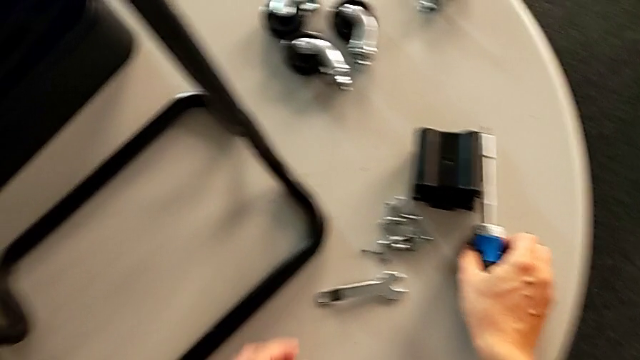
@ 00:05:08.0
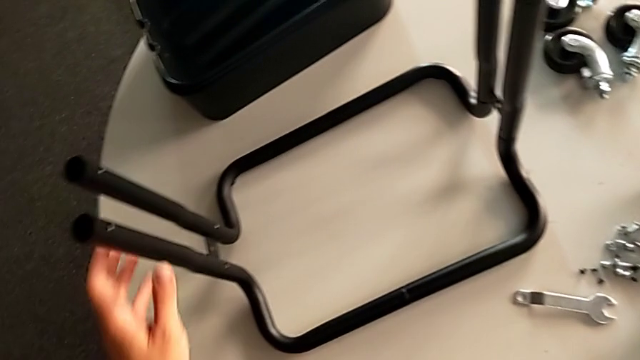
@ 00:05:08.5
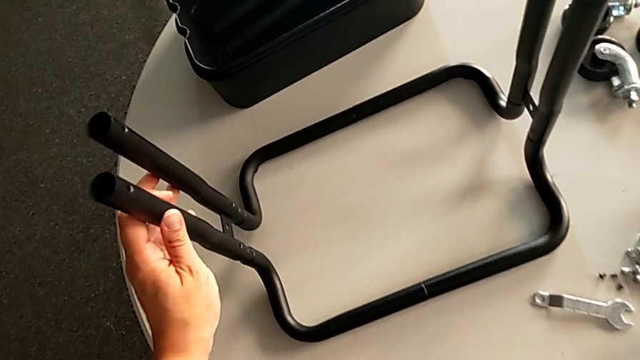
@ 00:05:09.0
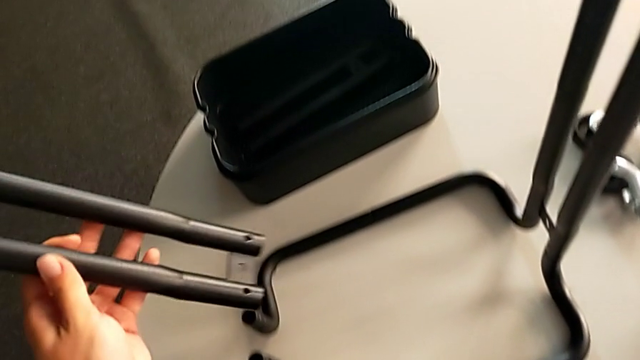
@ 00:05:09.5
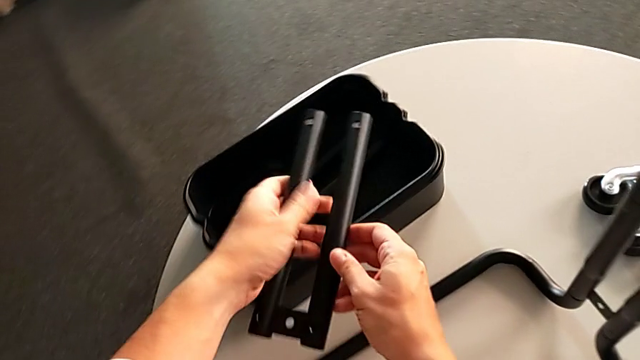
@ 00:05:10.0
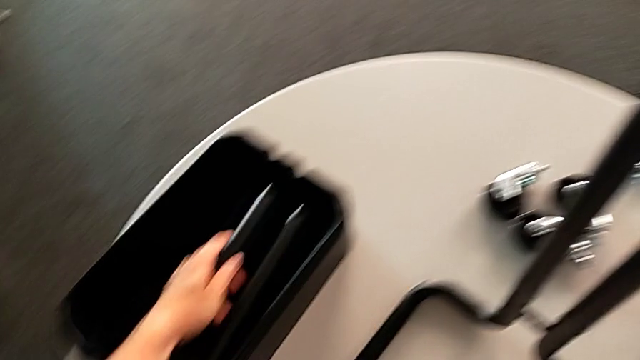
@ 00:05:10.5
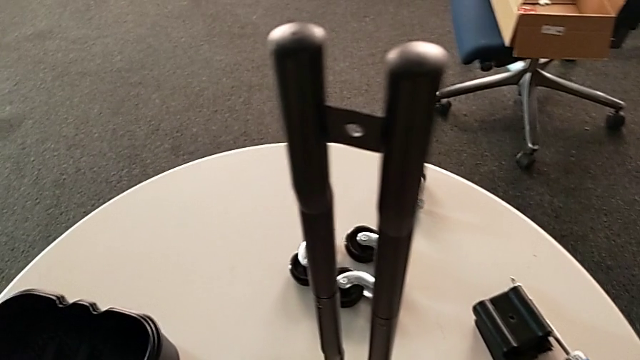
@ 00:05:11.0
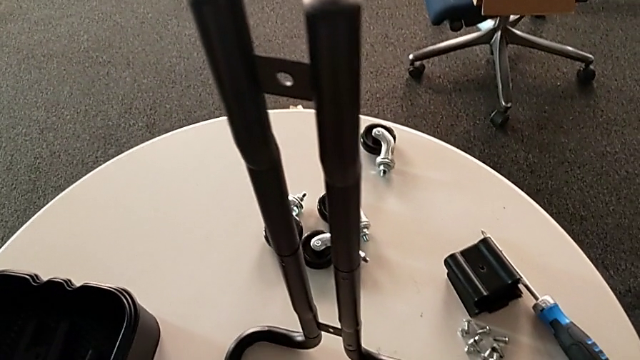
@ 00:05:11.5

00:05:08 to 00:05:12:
The camera wearer is unscrewing the left pair of side bars on the rolling cart. They place the screwdriver and place the left leg.

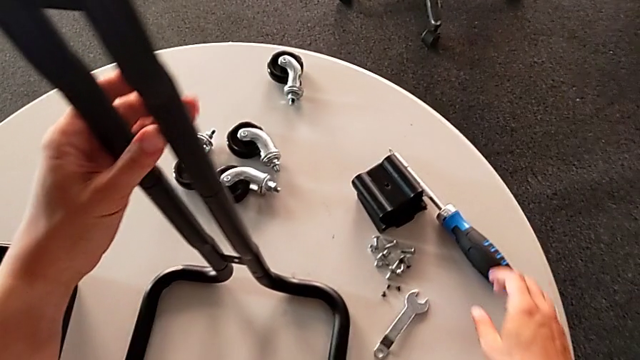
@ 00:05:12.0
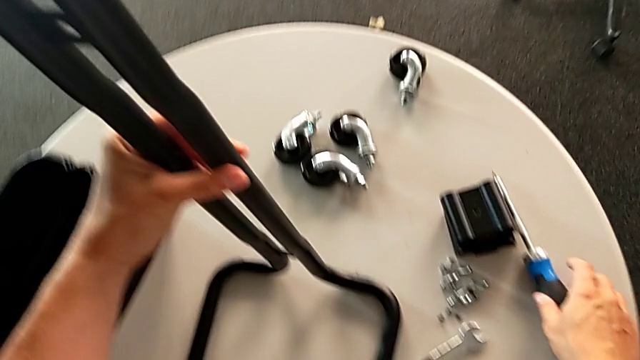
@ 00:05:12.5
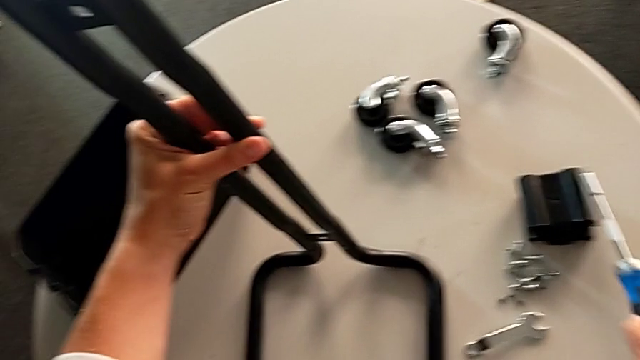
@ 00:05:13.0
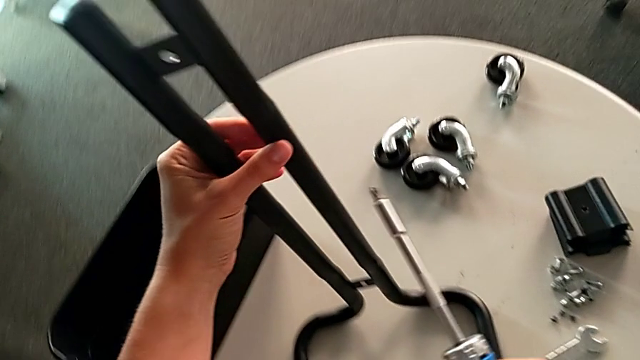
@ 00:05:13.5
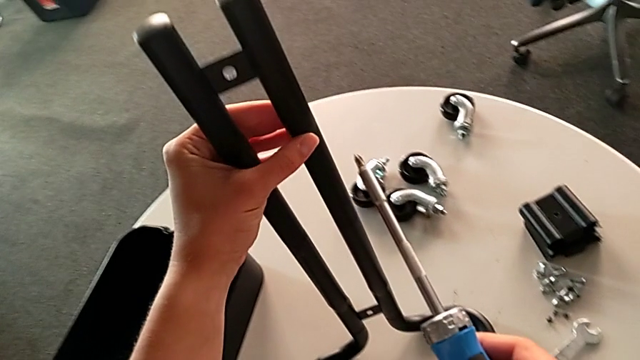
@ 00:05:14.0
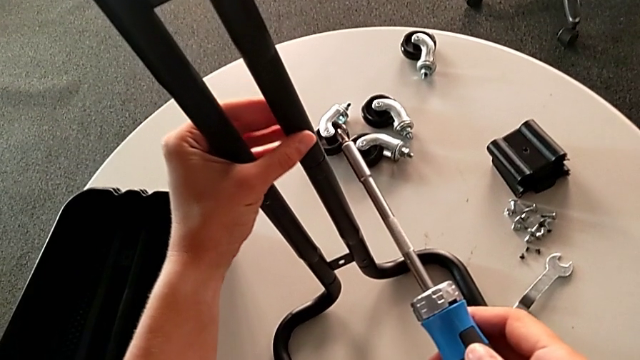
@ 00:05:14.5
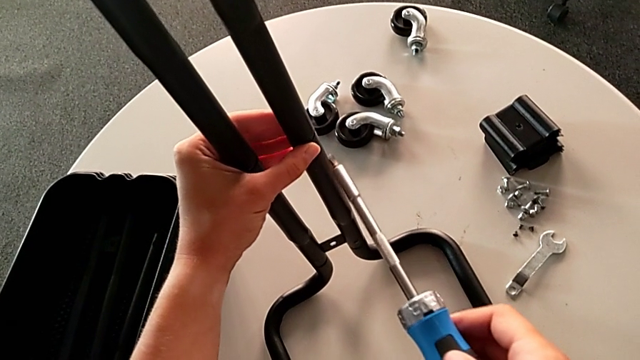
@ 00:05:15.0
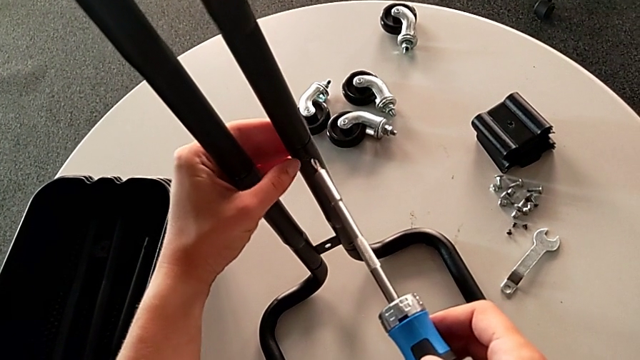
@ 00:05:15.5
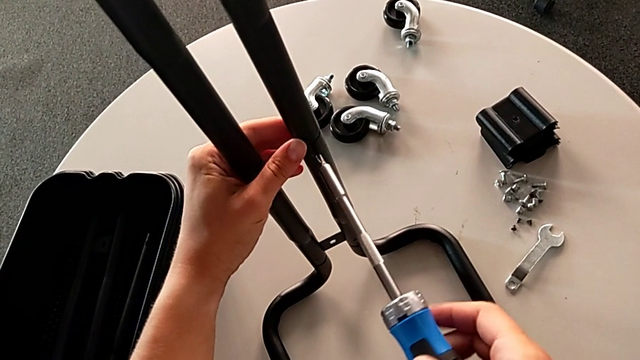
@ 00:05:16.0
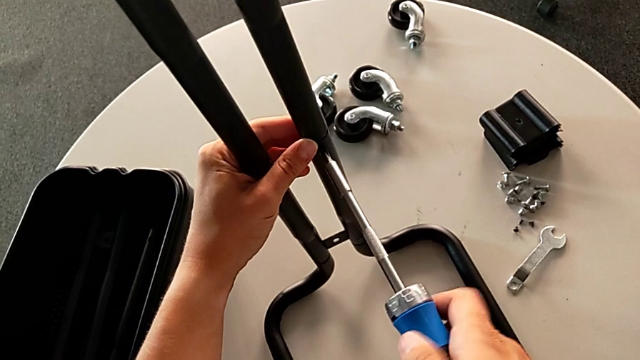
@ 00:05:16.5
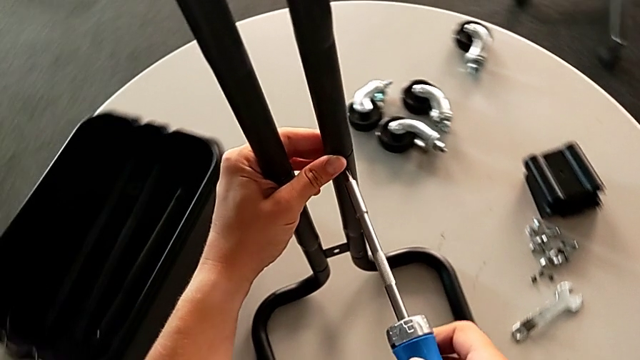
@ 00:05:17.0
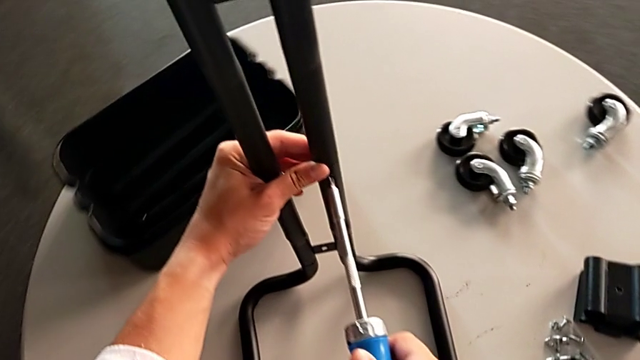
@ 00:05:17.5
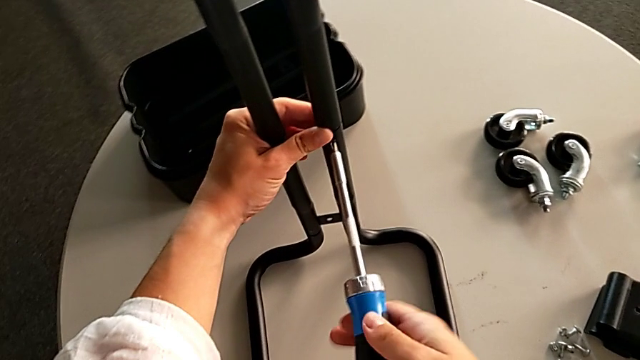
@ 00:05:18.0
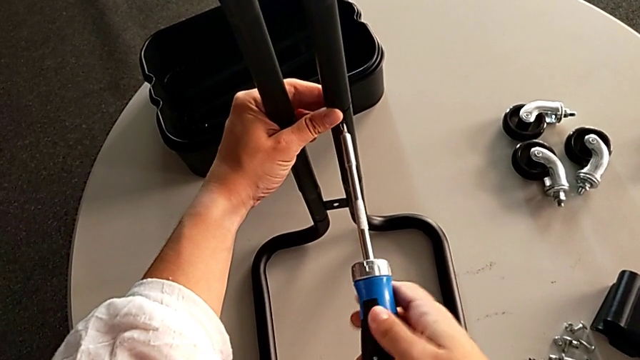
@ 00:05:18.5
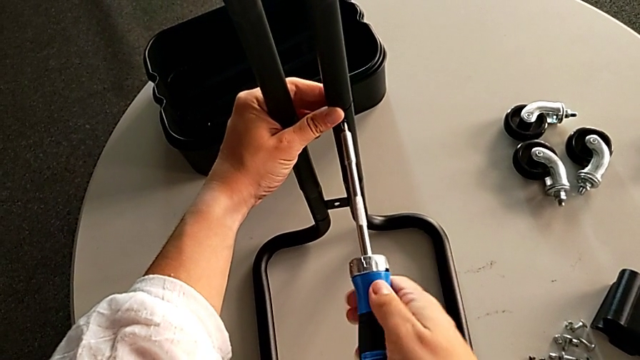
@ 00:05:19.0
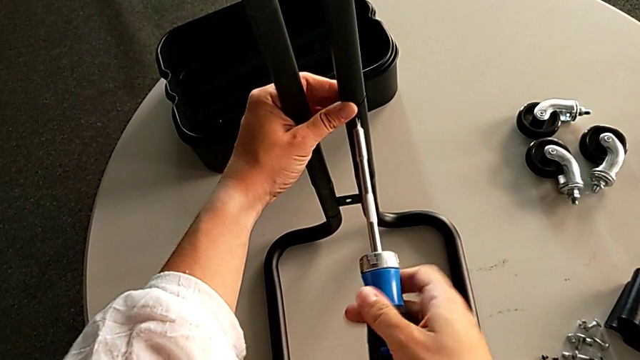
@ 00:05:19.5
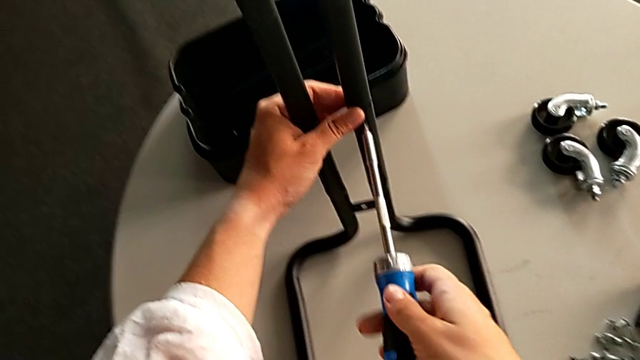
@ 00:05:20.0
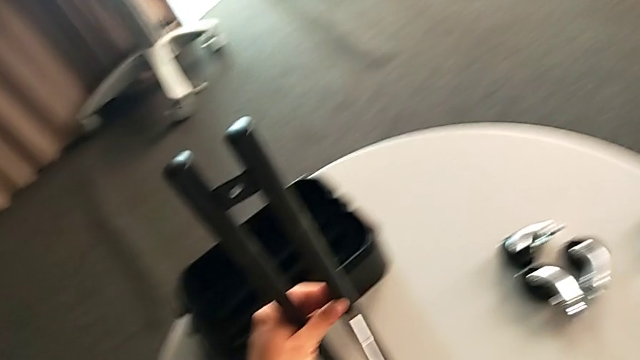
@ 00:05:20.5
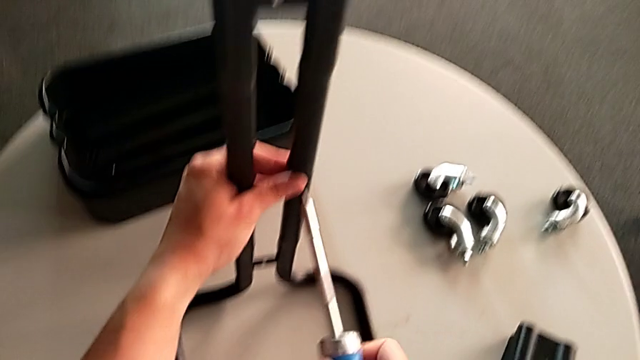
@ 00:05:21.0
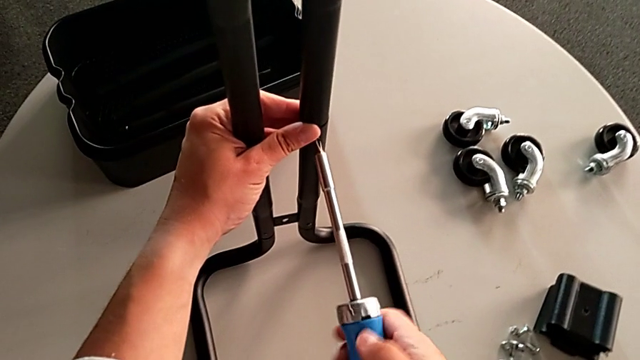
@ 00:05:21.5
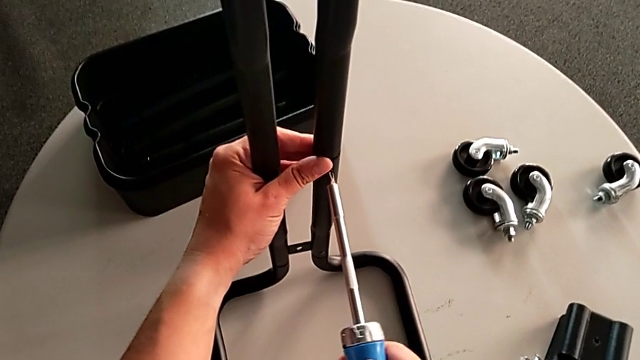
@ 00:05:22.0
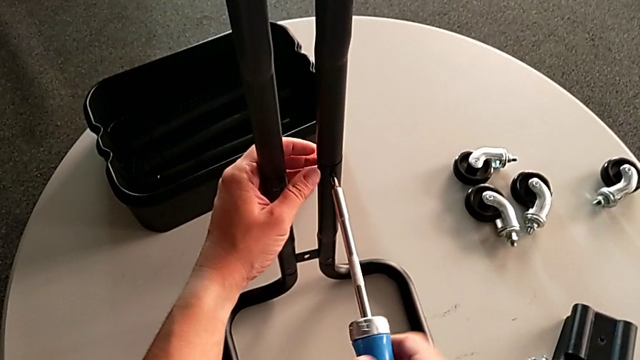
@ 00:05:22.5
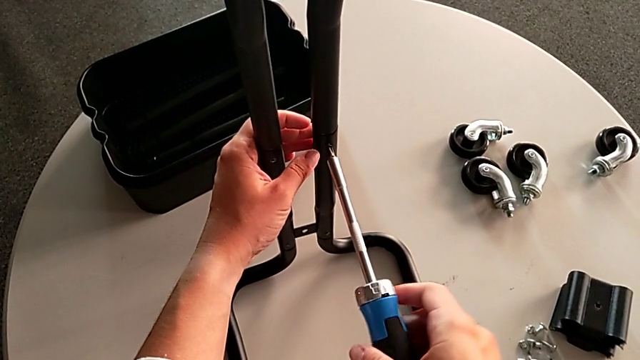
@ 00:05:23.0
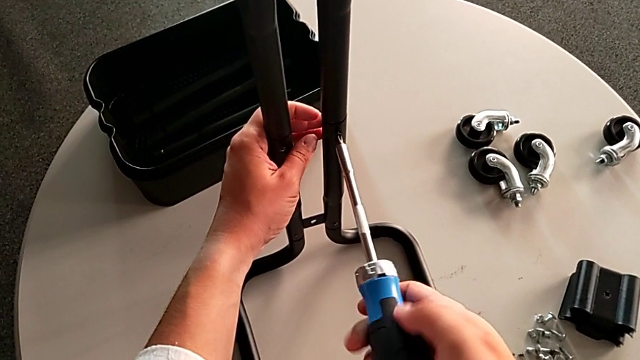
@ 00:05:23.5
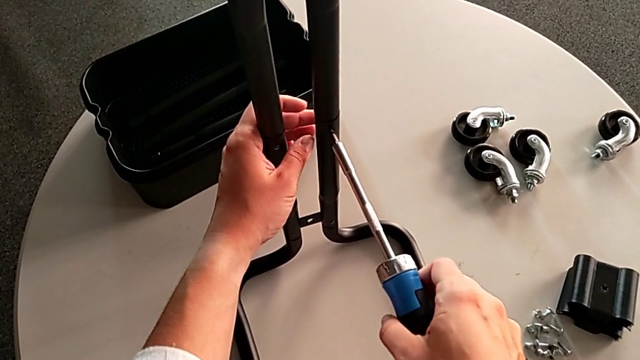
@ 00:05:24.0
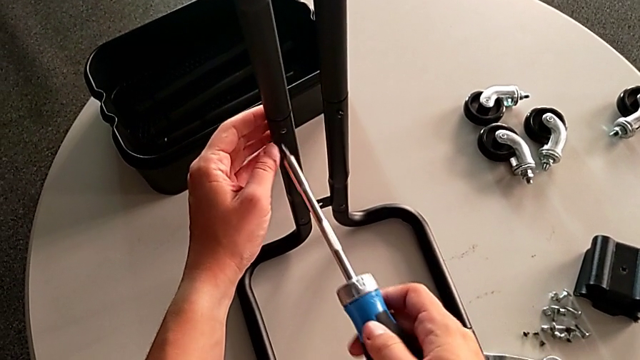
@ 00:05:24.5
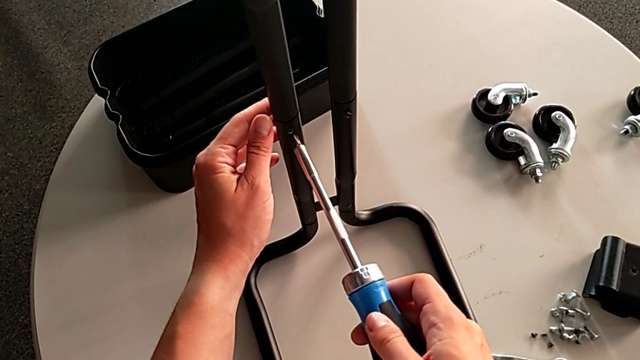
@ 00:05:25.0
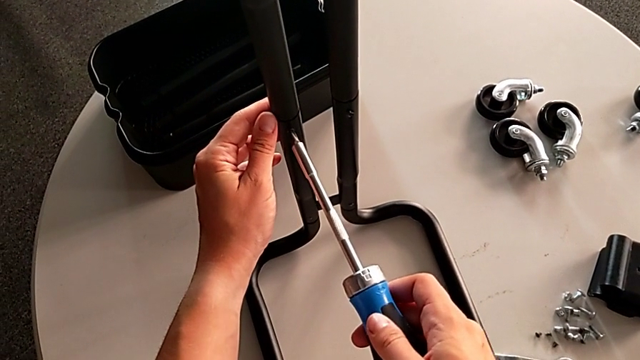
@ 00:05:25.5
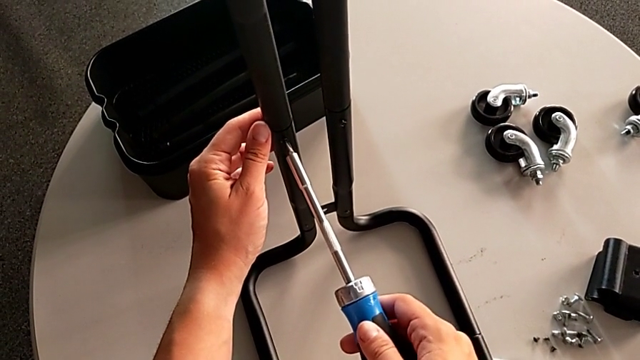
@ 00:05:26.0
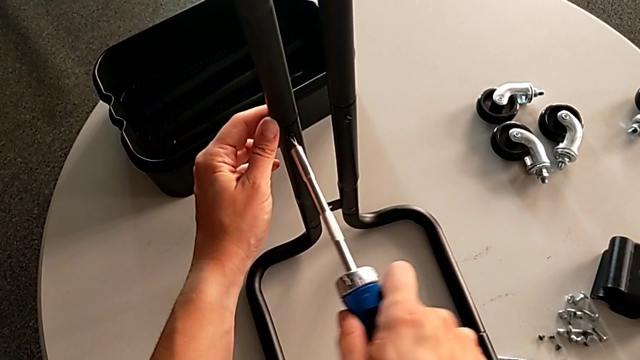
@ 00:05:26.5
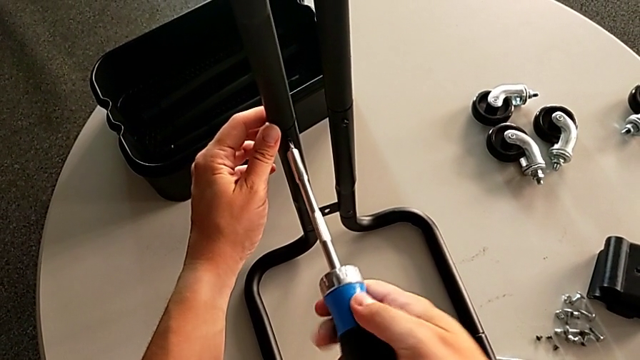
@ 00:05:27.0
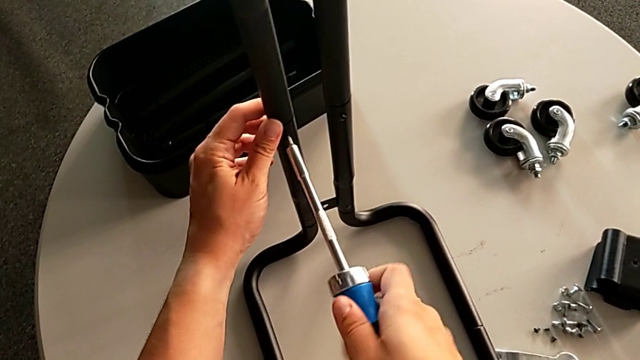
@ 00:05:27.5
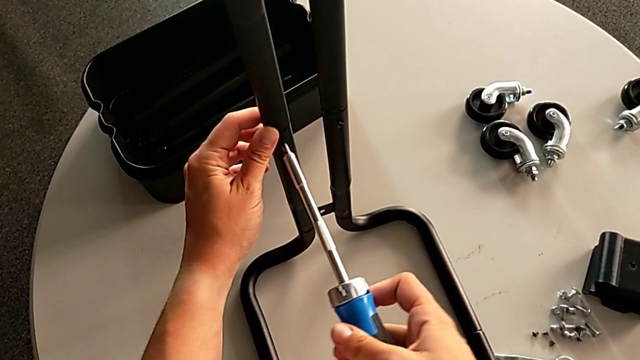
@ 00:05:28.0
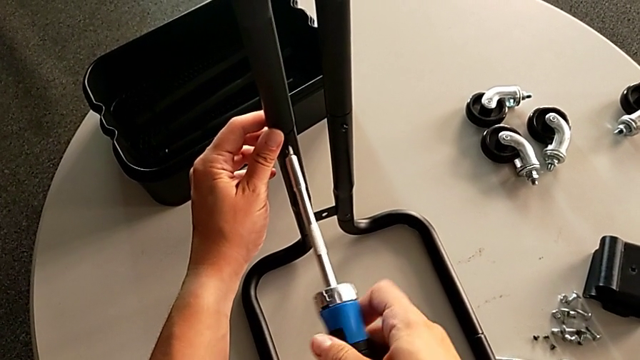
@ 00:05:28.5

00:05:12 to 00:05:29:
The camera wearer is unscrewing the right side bars of the rolling cart. They grab the screwdriver, unscrew the right screwdriver, hold the right leg, insert the screwdriver and begin to unscrew the right leg.
